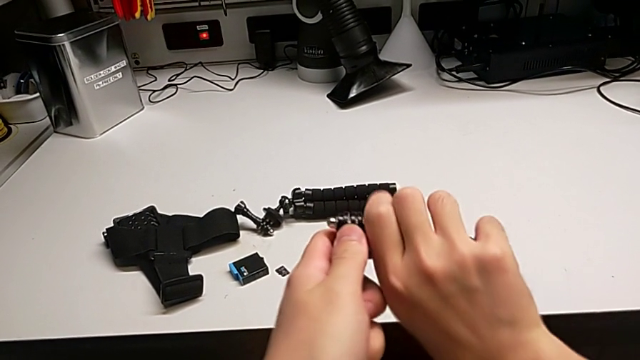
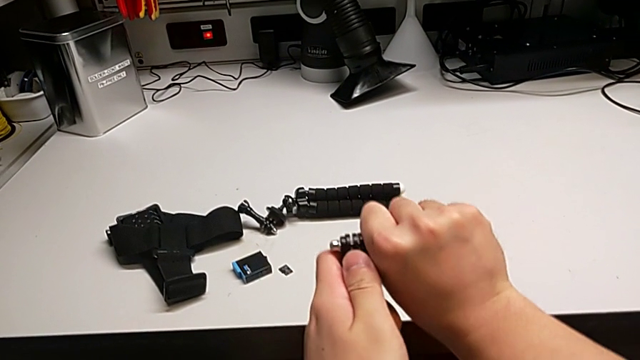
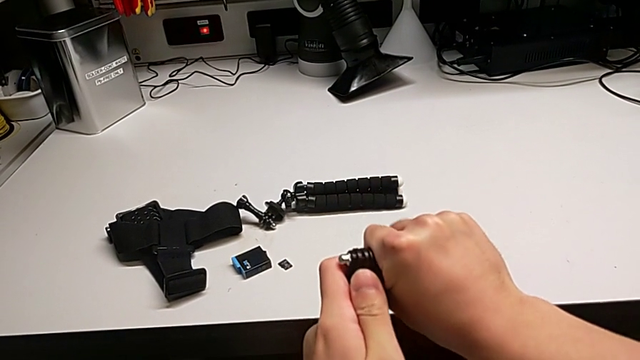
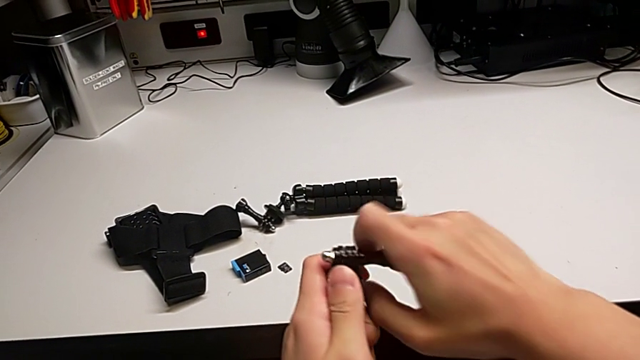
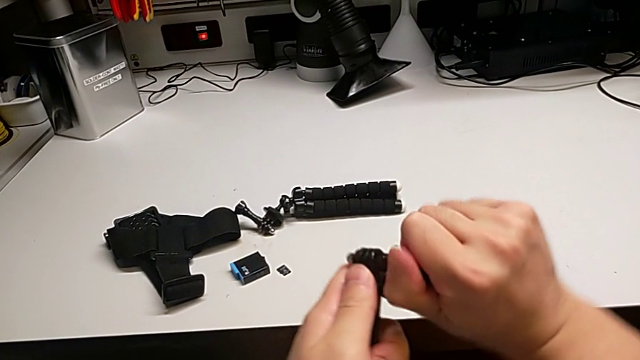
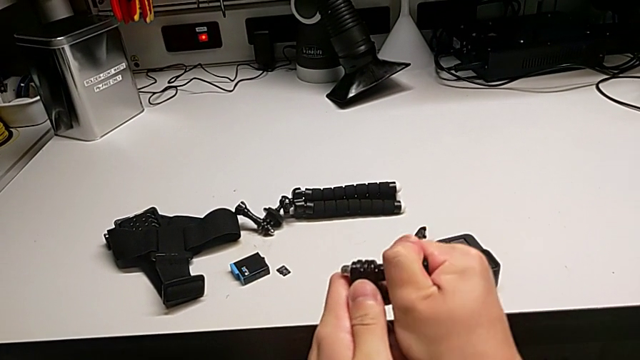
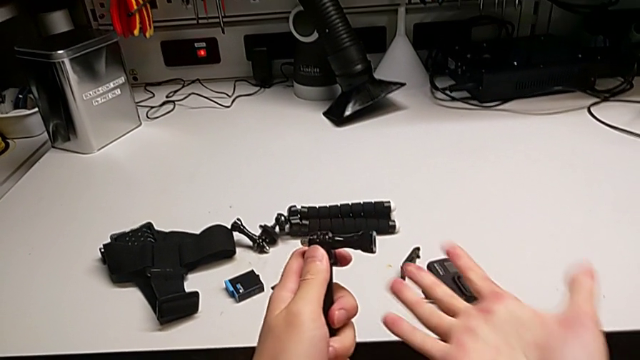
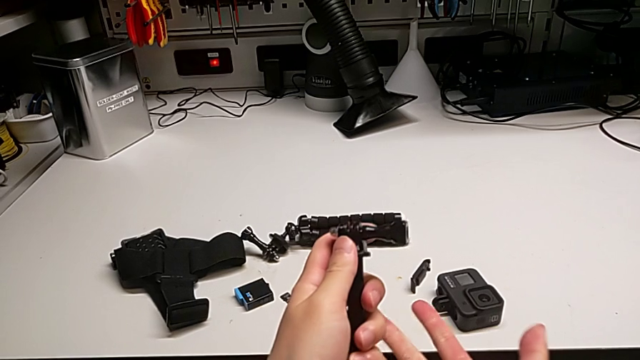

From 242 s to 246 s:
The camera wearer is trying to assemble the handheld grip of the GoPro. They wrongly withdraw the screw, not able to unscrew the screws of the tripod.

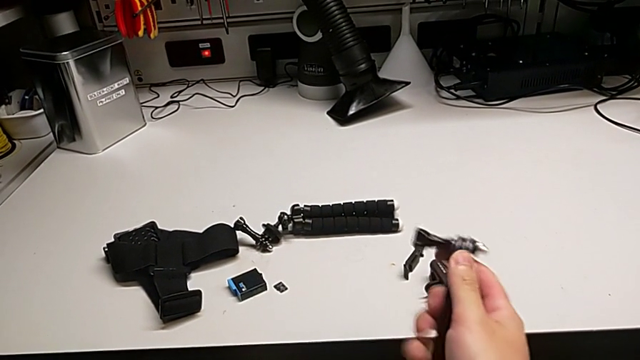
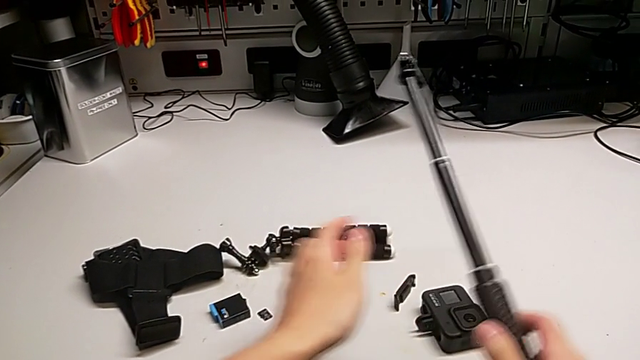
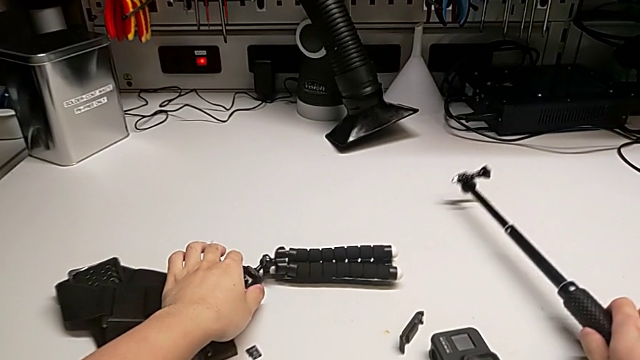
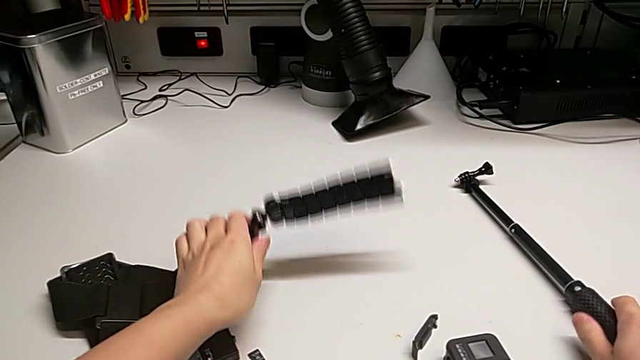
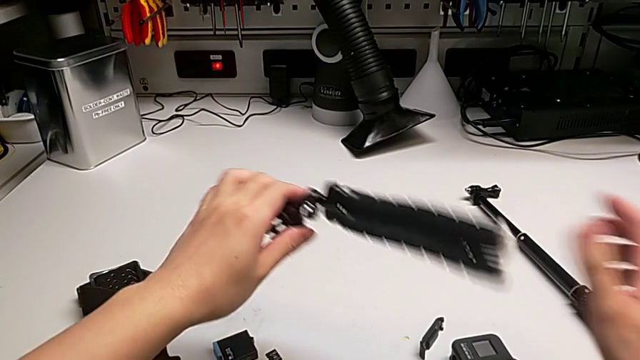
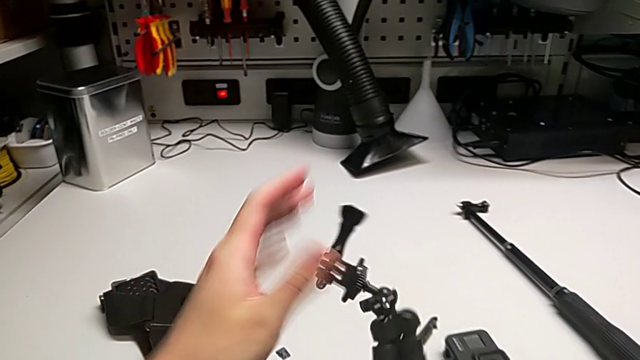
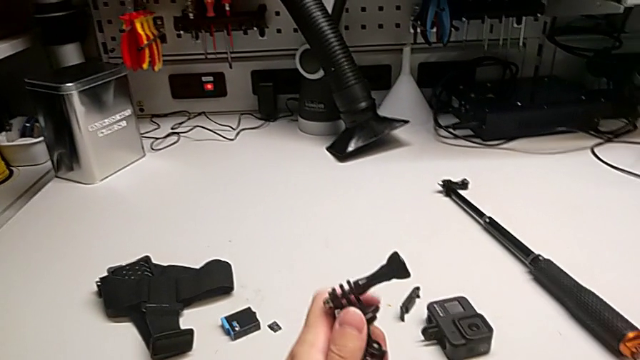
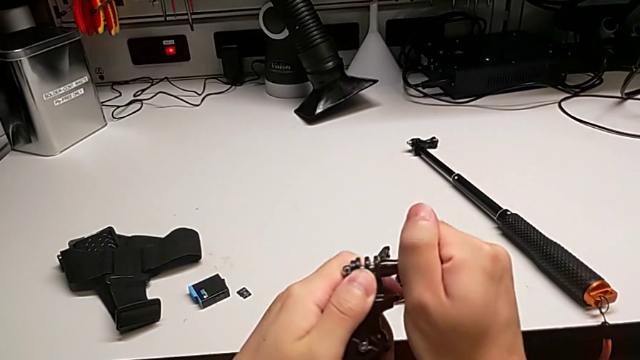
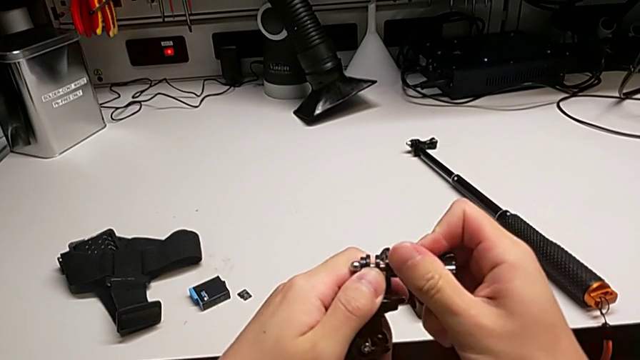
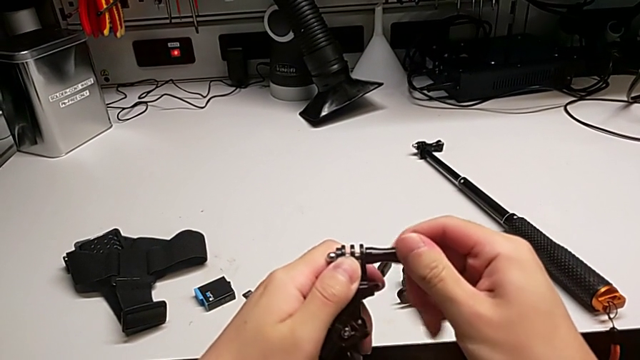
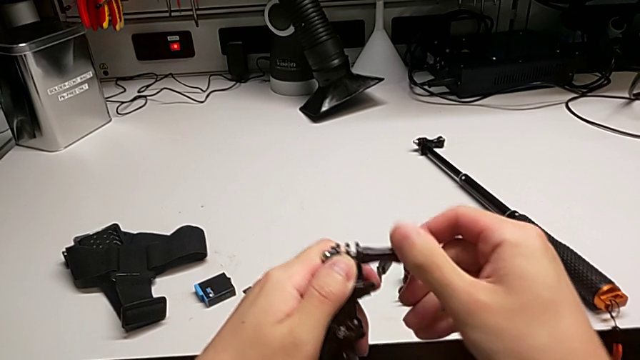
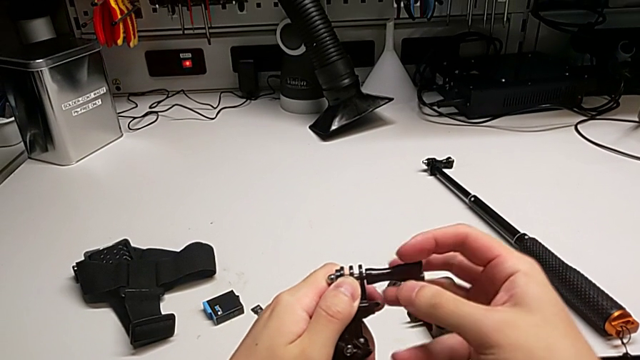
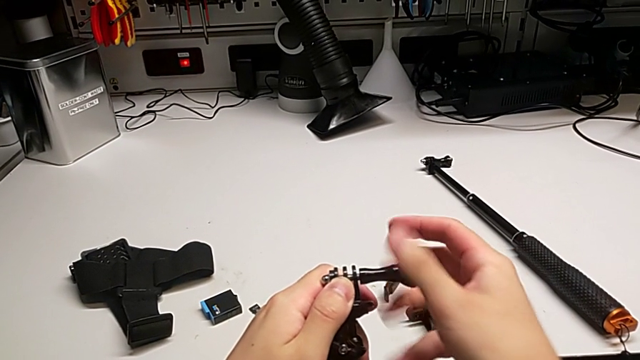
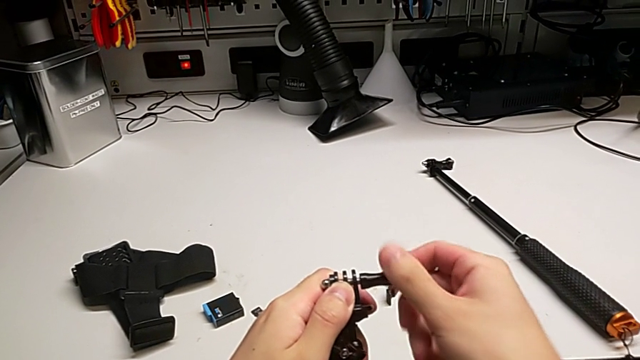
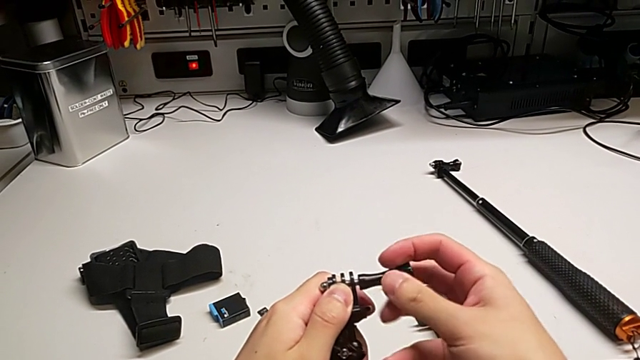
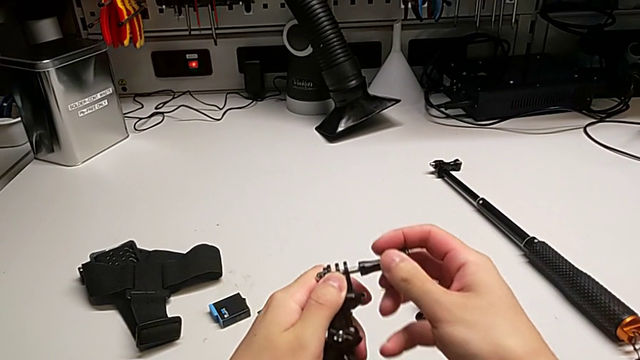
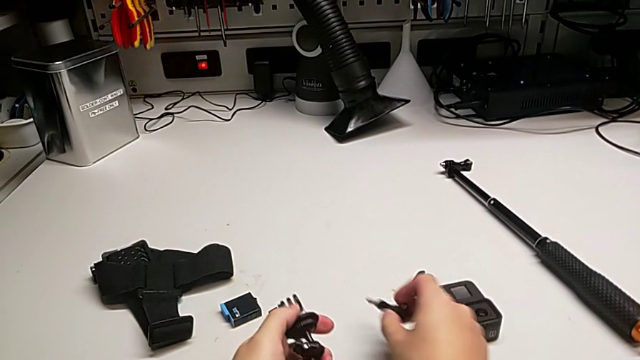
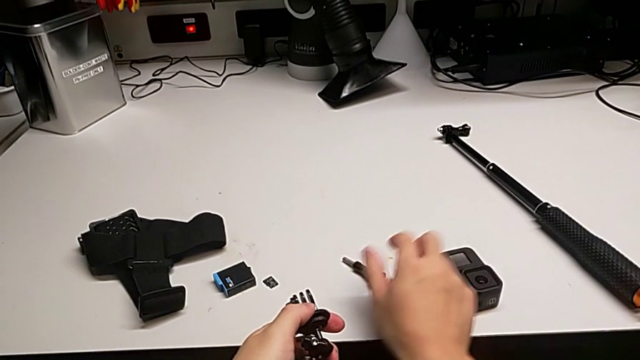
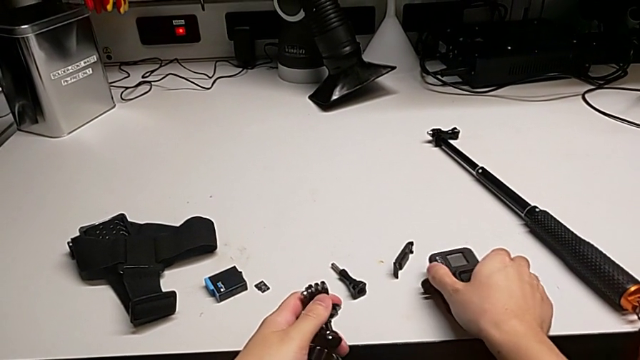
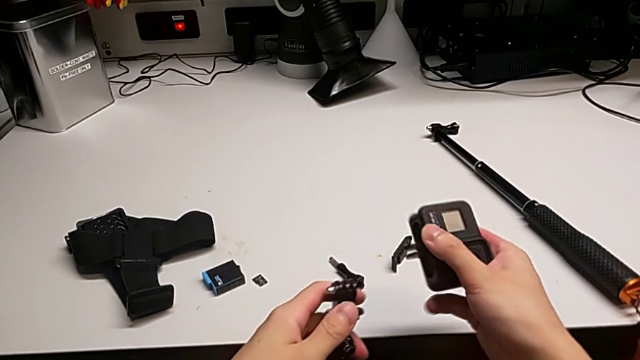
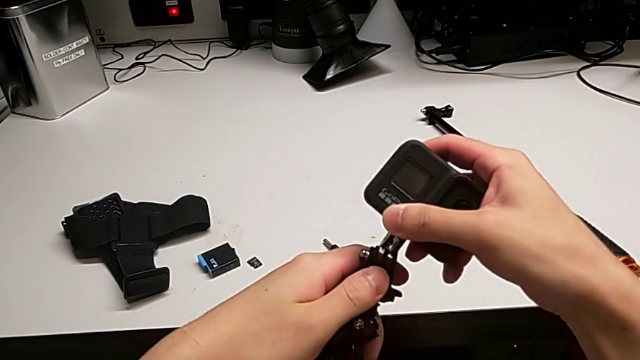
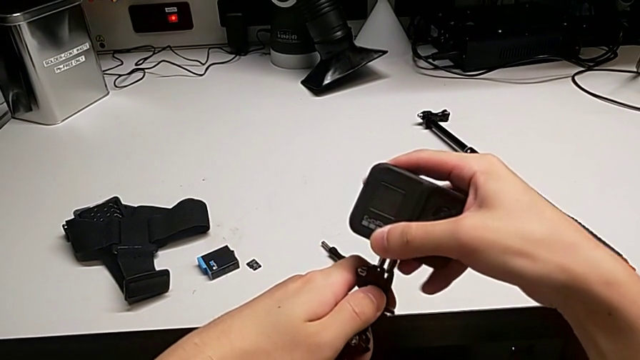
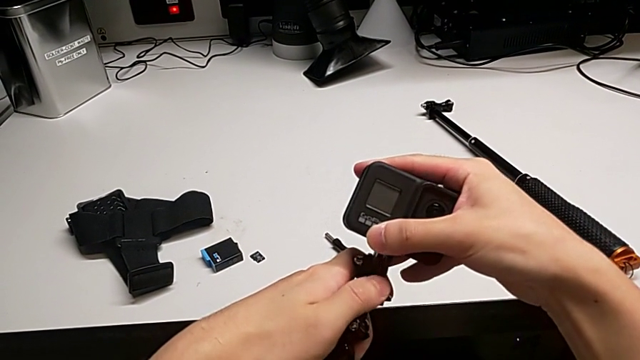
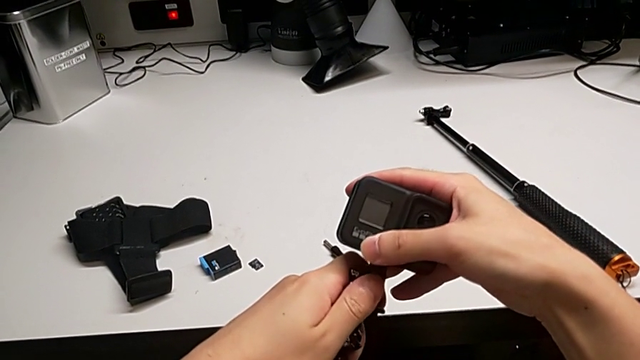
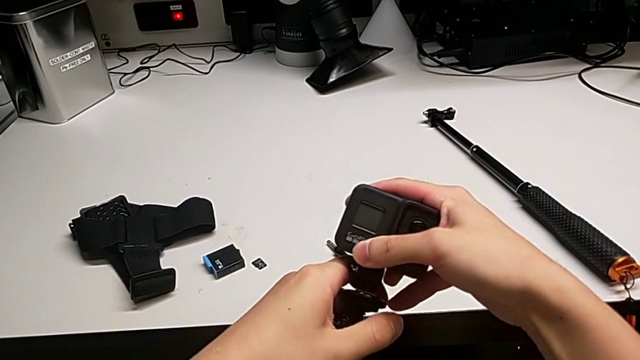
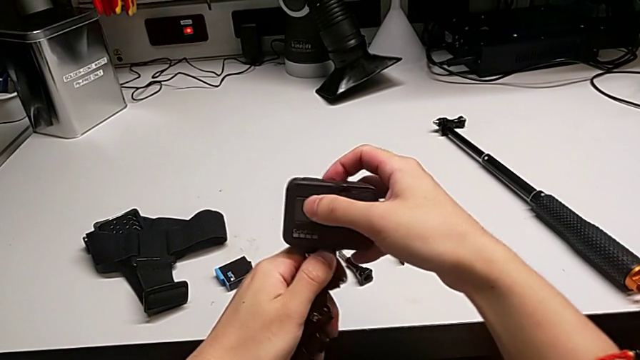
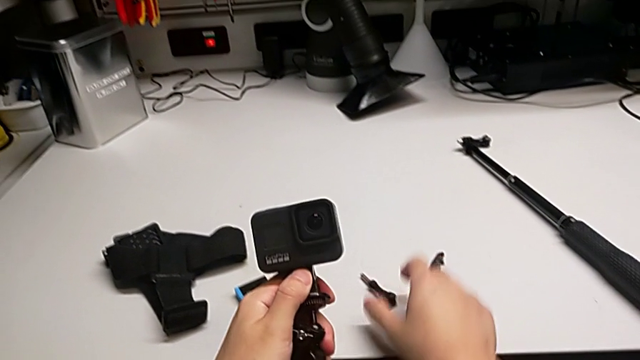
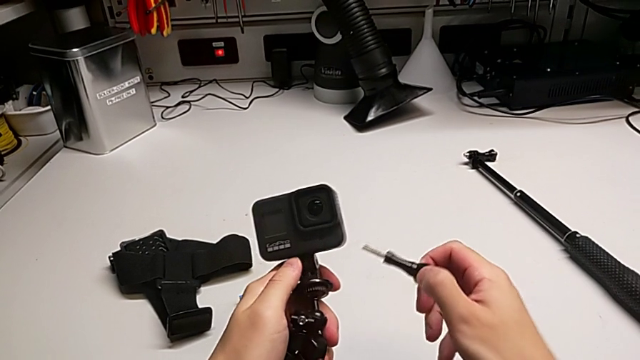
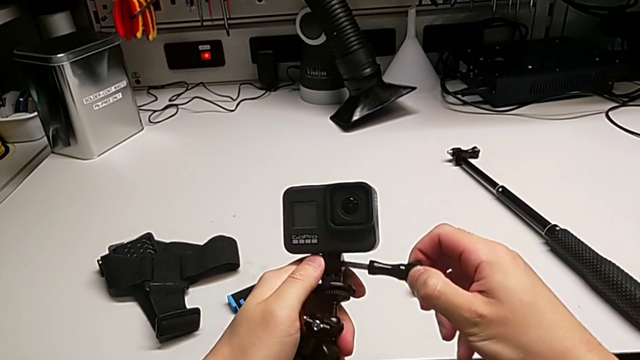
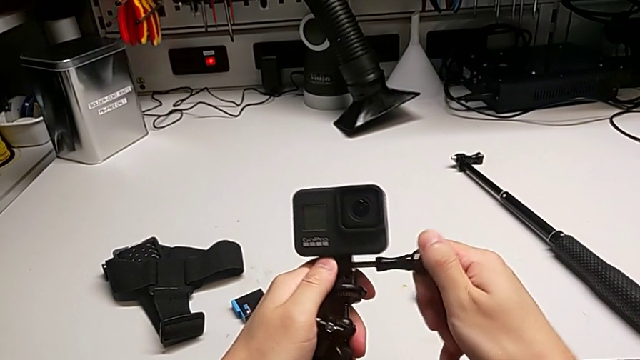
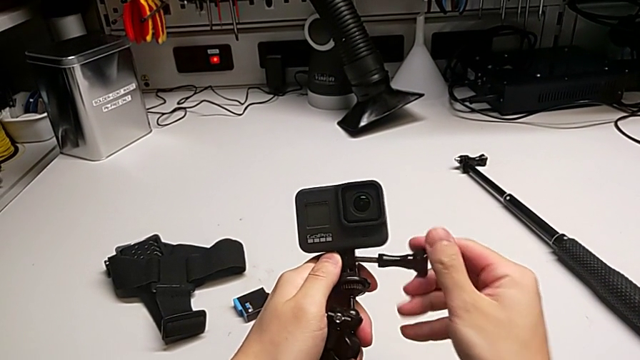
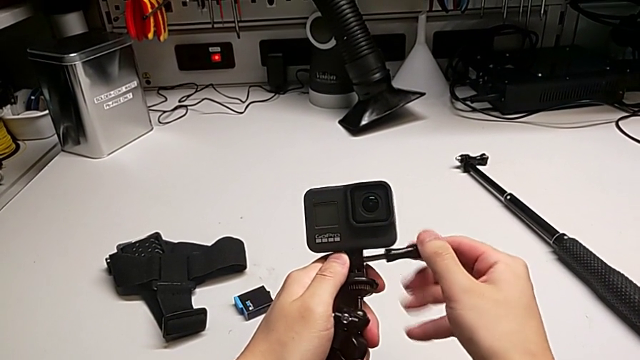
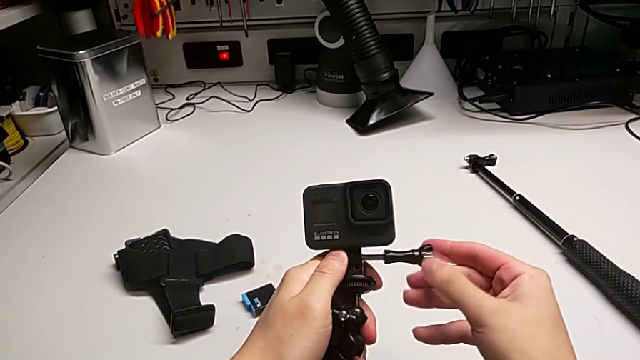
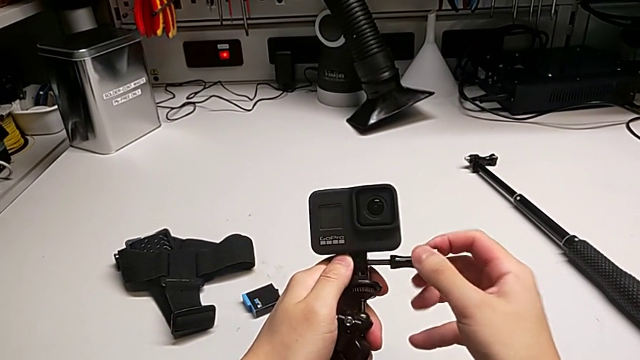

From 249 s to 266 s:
The camera wearer is assembling the tripod with the GoPro. They place the handheld grip, unscrew the screw, insert the GoPro and begin to wrongly screw the screw, with the GoPro not aligned.
